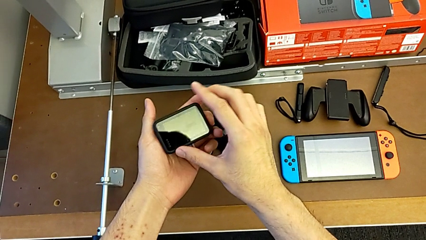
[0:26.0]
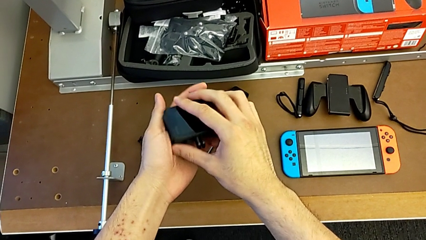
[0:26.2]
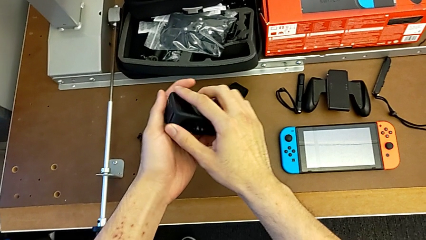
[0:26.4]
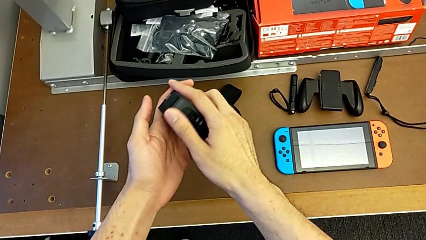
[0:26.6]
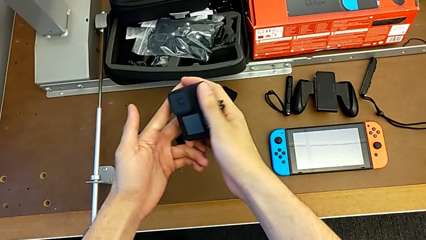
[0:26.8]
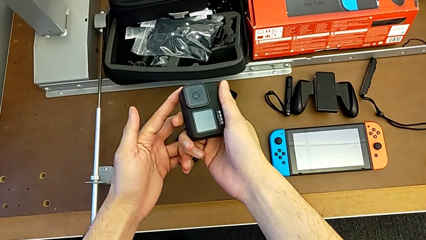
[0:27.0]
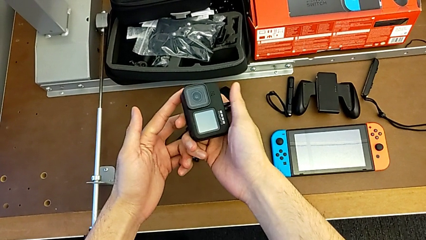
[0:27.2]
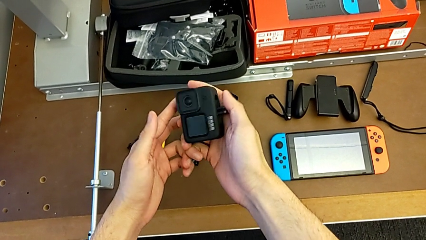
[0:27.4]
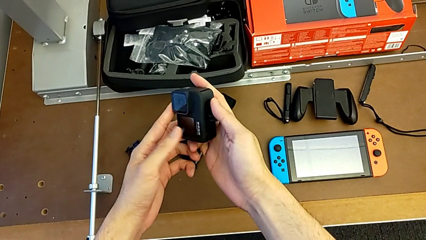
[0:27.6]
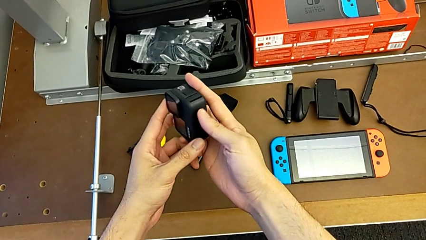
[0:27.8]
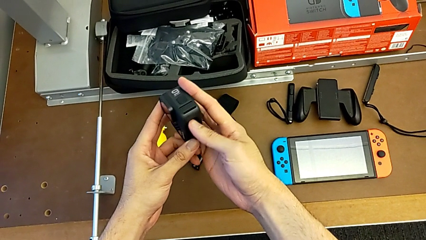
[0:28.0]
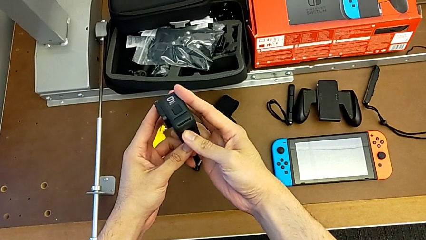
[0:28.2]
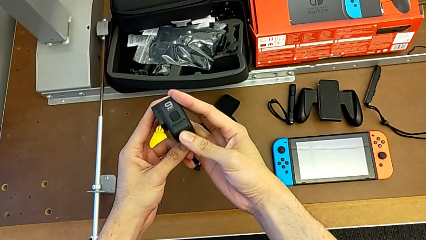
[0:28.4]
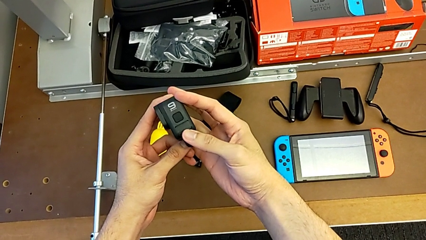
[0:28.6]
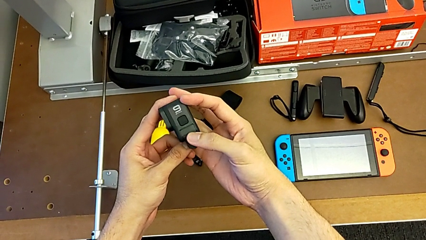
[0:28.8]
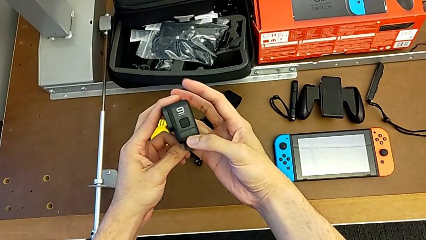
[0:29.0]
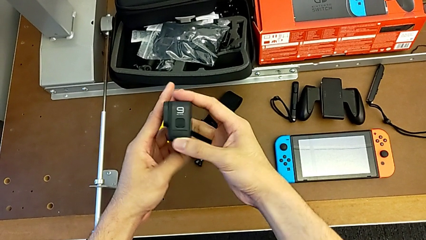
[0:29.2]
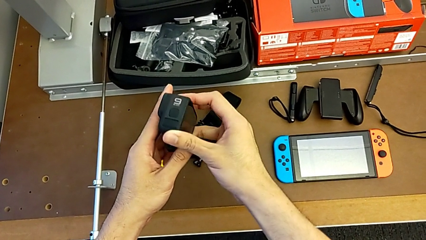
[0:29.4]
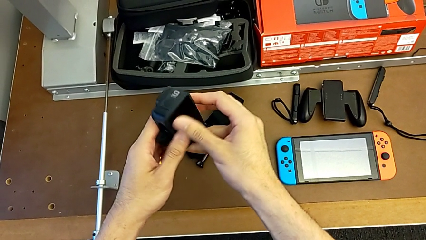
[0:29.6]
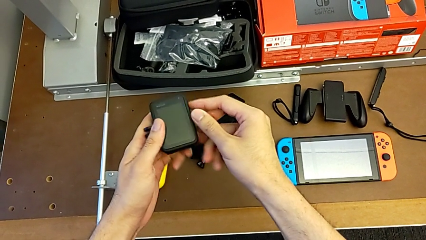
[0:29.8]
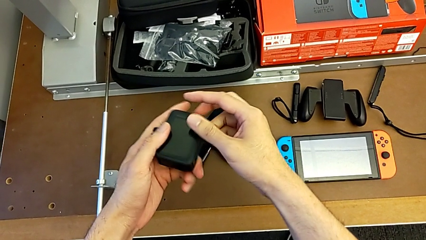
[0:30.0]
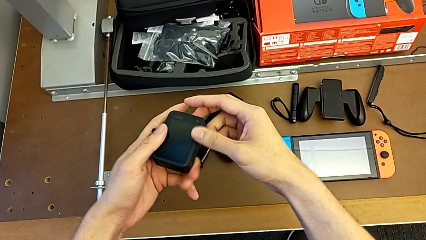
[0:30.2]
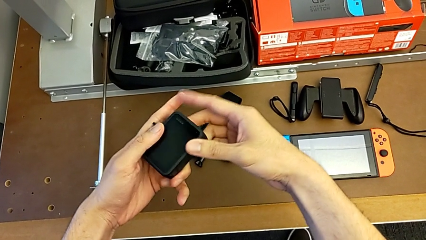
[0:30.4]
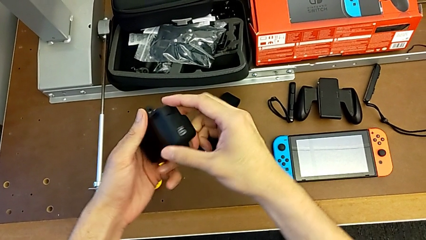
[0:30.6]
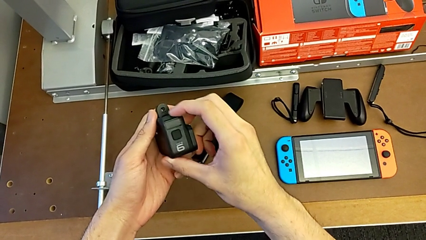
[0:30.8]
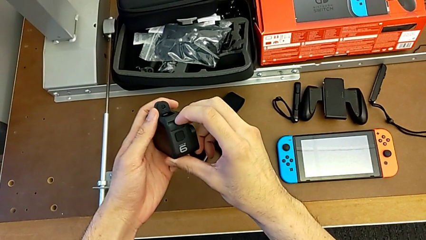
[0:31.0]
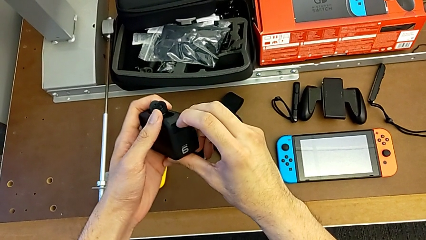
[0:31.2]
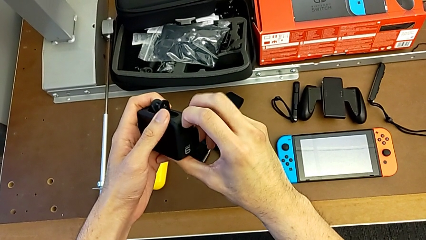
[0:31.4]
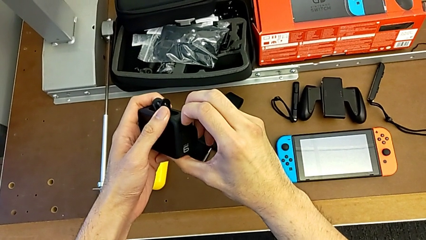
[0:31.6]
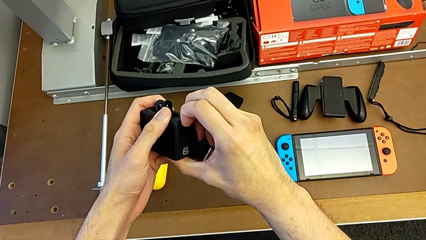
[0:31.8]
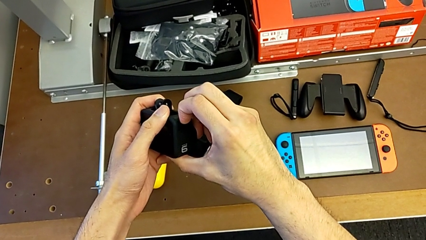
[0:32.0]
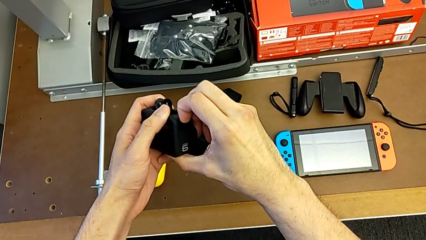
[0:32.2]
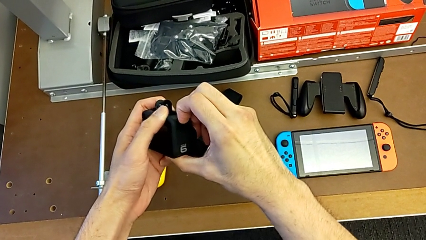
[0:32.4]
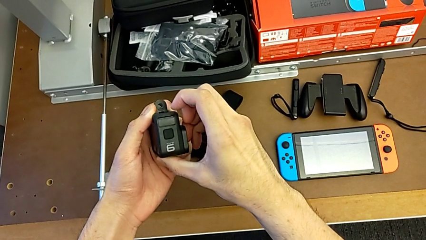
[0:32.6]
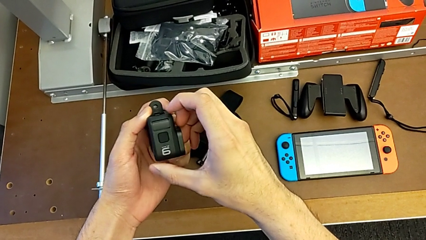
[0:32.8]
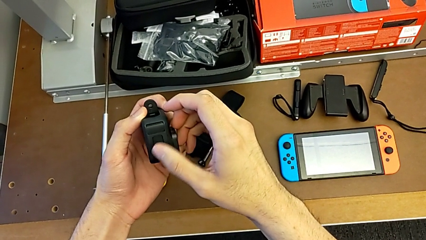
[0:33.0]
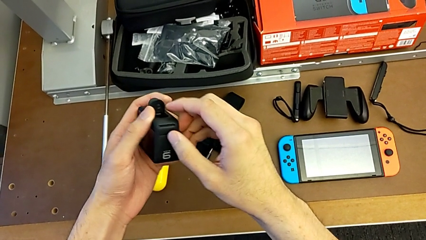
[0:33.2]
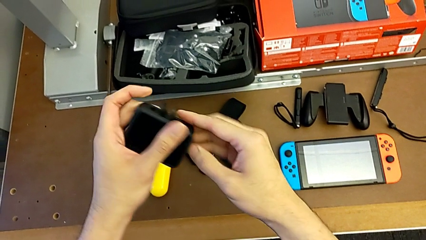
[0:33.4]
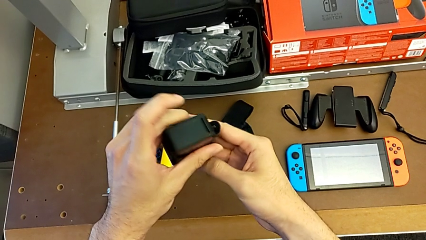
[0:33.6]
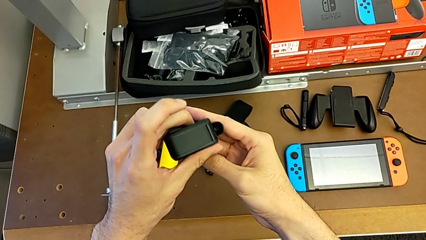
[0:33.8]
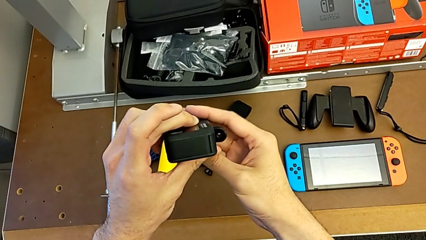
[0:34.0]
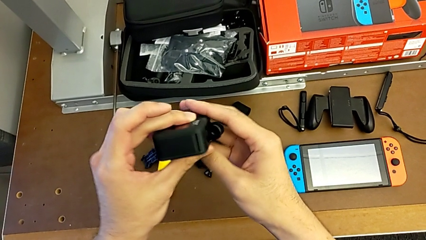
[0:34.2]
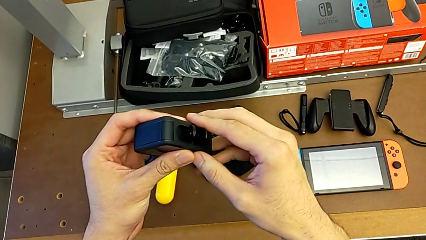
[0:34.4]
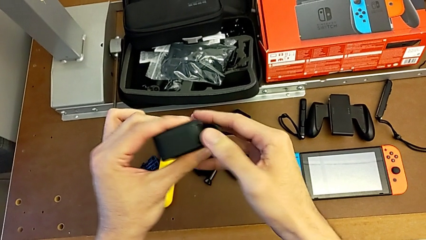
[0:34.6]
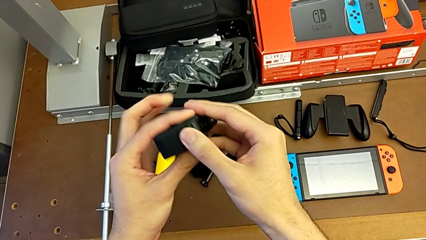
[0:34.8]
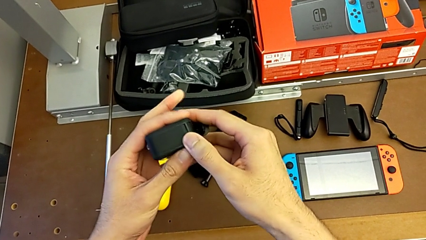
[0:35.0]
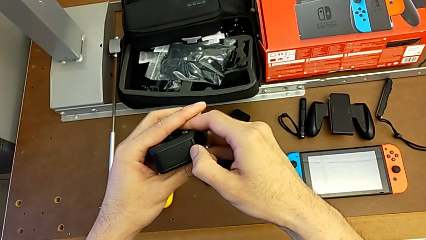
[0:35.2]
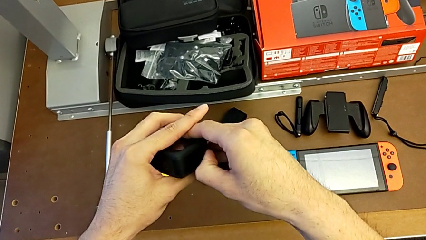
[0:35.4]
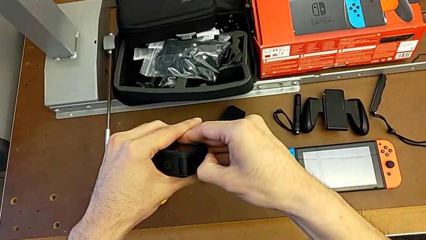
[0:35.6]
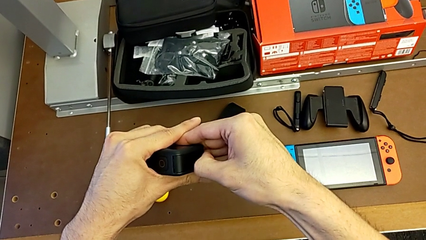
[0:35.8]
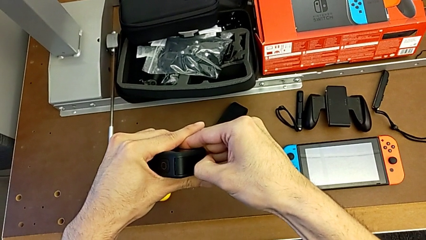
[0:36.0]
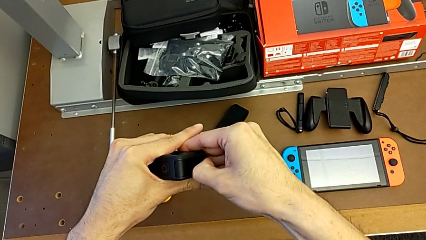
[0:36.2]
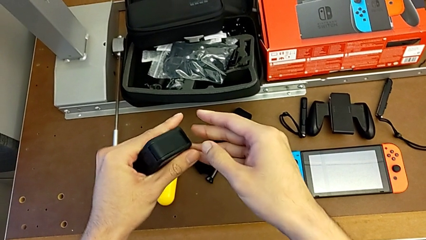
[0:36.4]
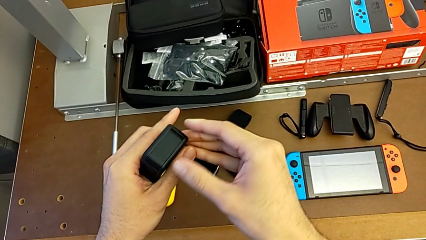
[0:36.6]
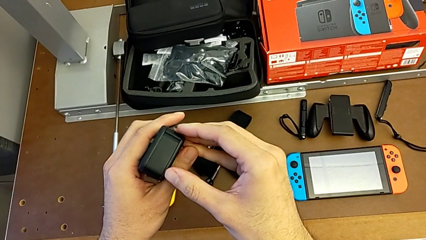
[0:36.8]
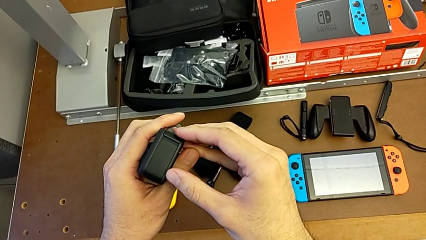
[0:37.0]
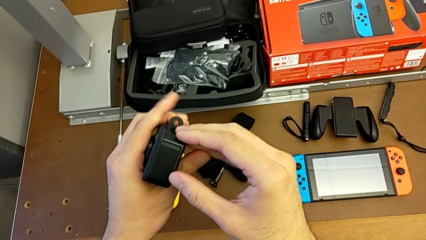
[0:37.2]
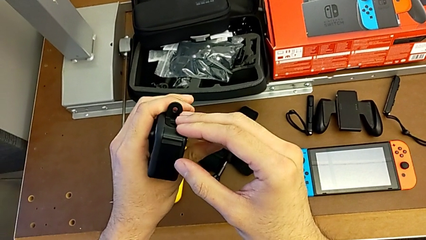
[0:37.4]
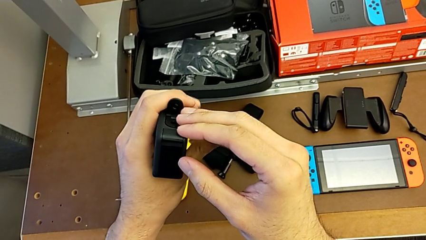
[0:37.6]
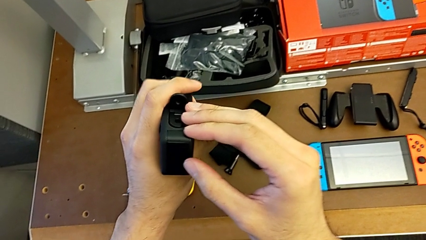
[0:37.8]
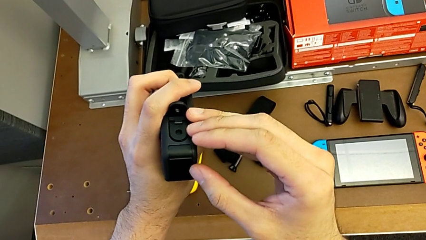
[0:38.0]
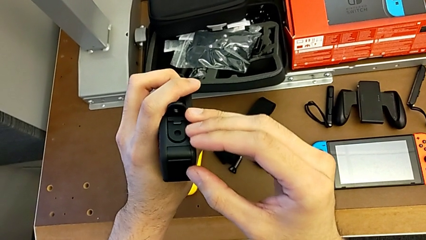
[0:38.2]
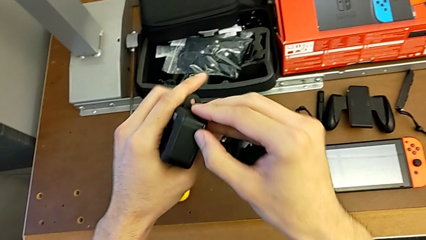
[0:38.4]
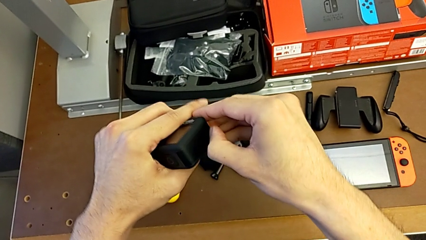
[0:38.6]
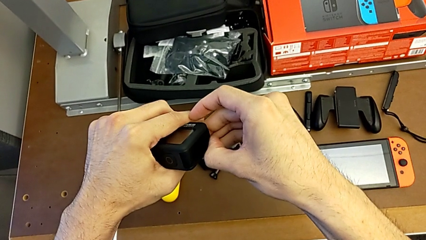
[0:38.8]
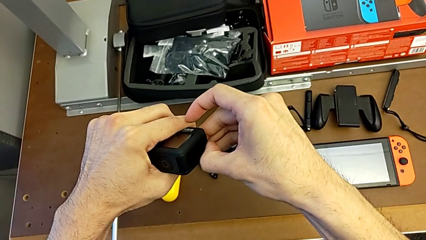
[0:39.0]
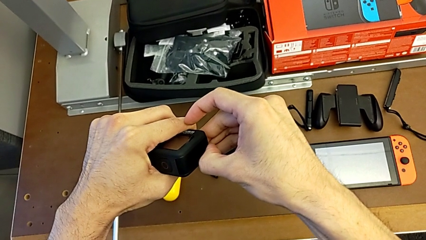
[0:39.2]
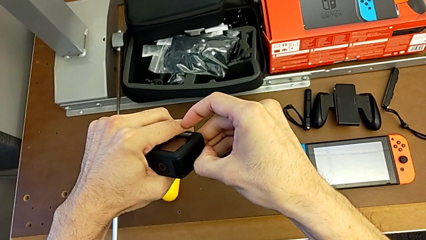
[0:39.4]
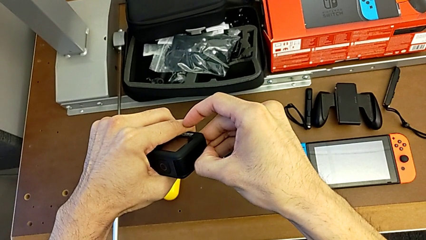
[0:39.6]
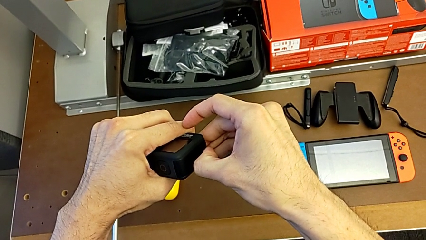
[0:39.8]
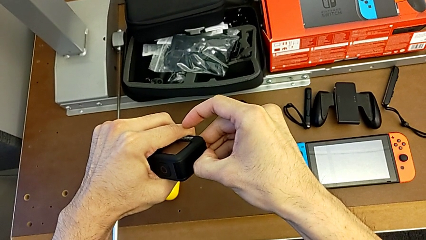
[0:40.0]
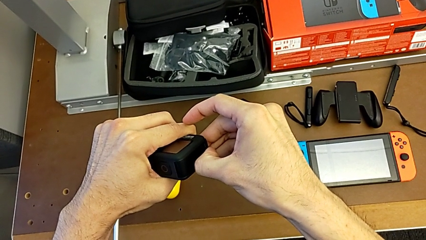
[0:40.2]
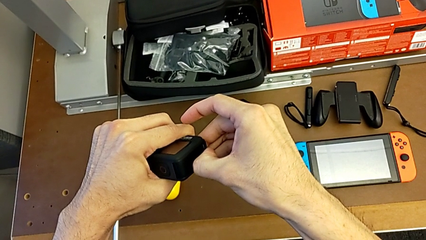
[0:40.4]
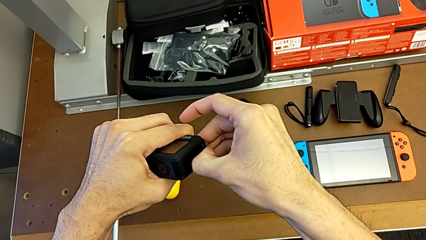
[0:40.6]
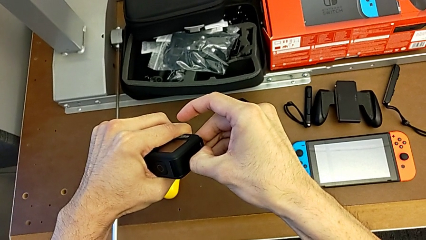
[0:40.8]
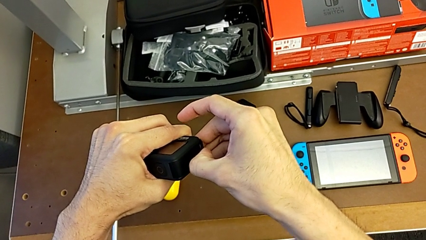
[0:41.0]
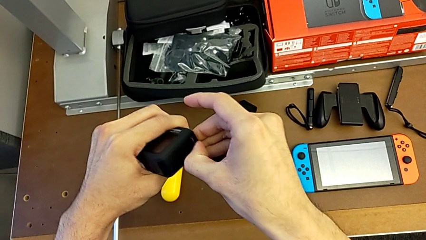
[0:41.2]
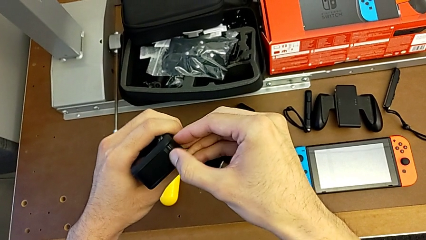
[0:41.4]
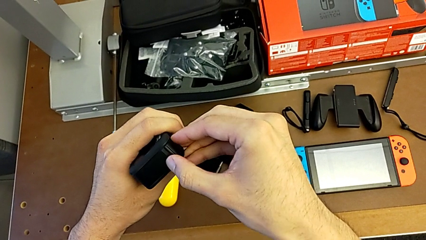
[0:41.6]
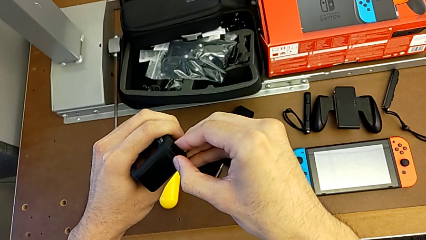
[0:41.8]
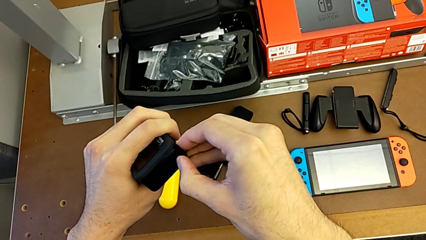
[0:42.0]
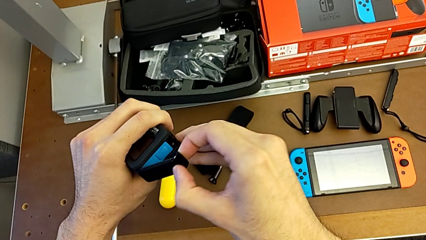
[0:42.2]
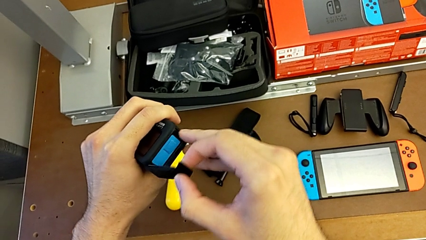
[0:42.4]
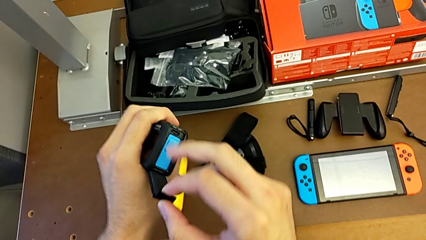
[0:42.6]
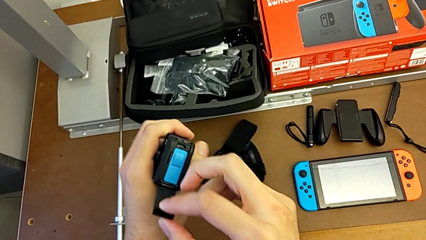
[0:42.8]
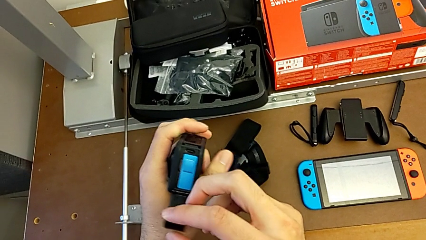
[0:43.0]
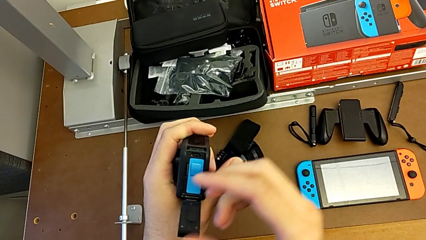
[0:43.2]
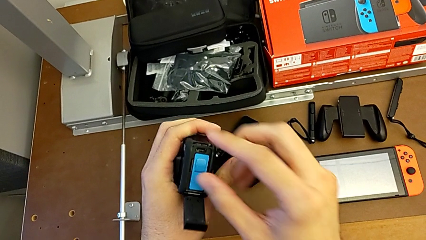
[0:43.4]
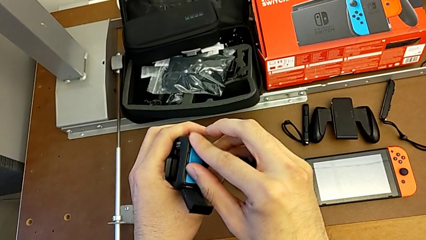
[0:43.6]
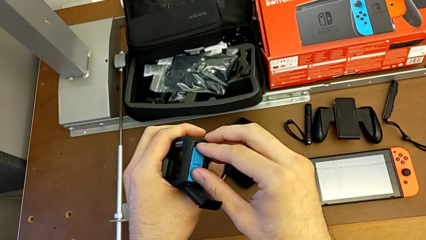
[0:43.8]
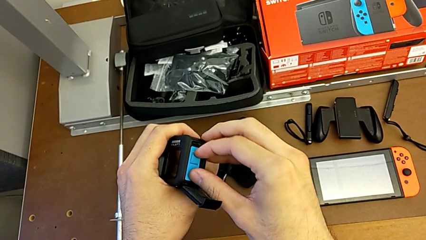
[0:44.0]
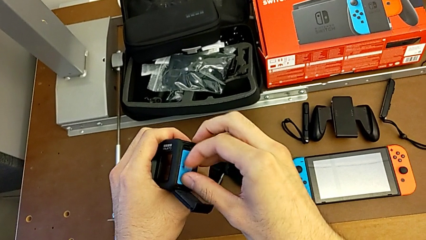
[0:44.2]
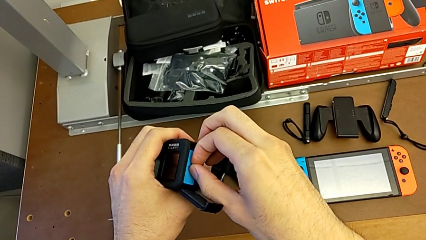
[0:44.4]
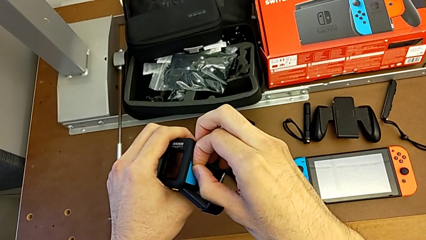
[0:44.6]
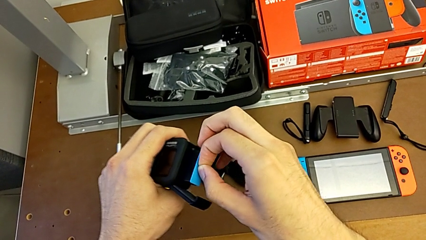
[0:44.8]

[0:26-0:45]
The camera wearer is exchanging a battery. They inspect the GoPro, wrongly open the battery door, trying to open the wrong door, open the GoPro and withdraw the old battery.
